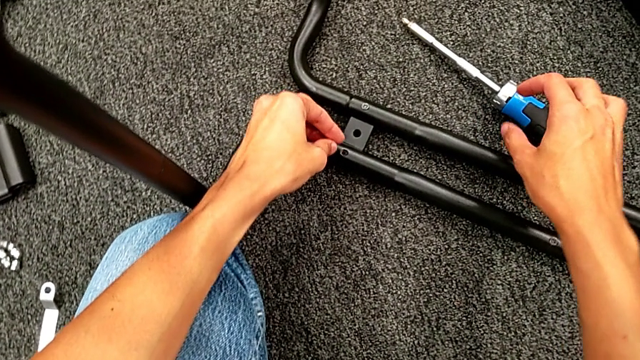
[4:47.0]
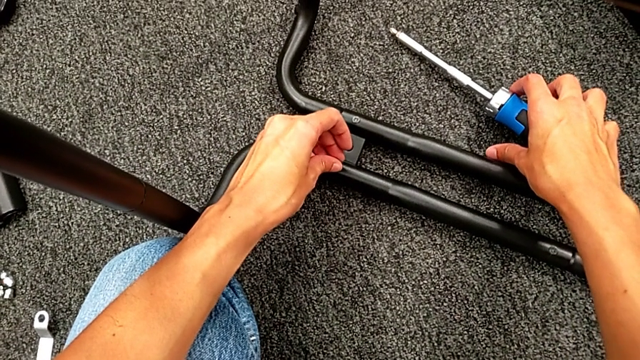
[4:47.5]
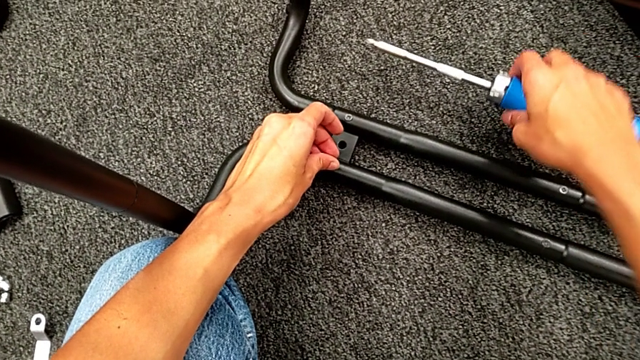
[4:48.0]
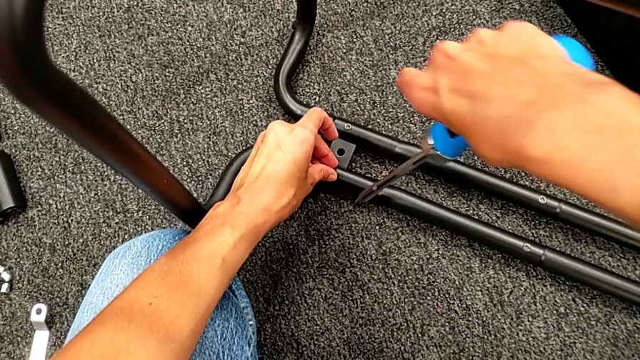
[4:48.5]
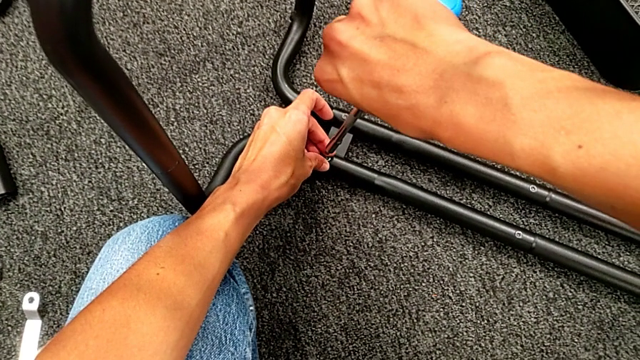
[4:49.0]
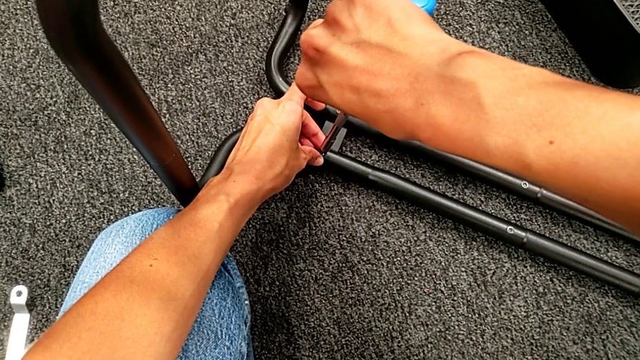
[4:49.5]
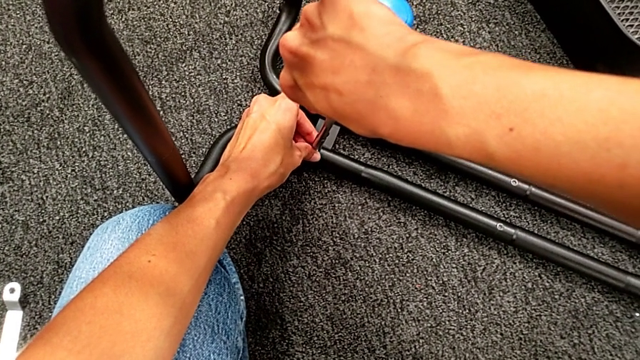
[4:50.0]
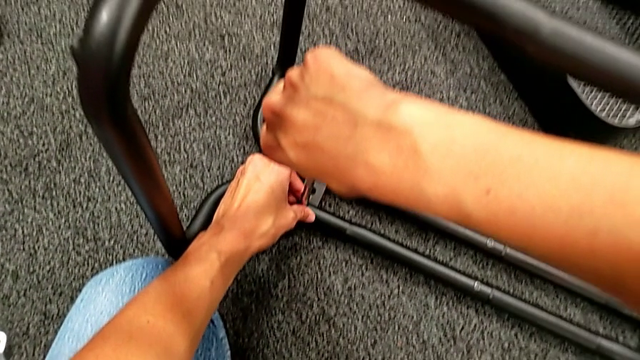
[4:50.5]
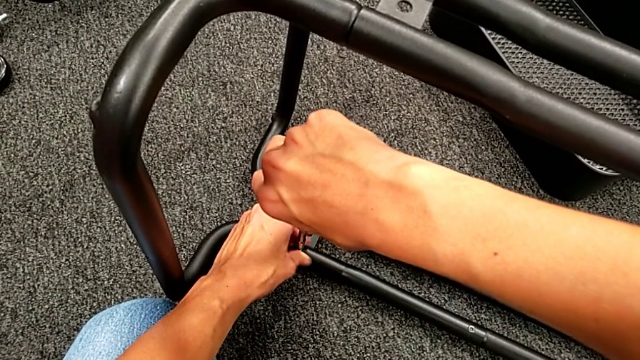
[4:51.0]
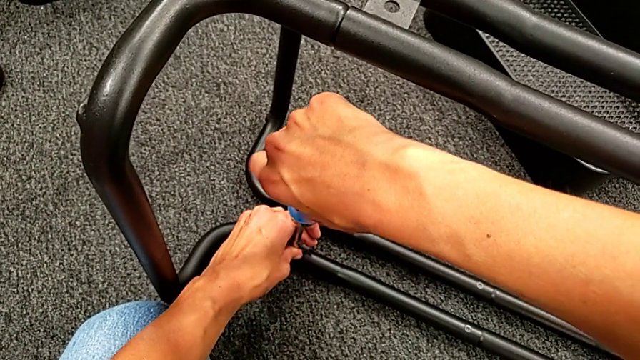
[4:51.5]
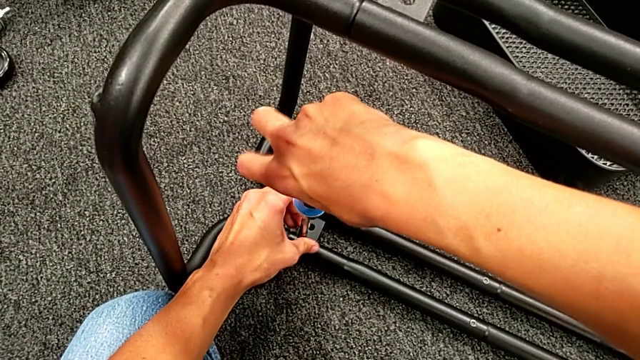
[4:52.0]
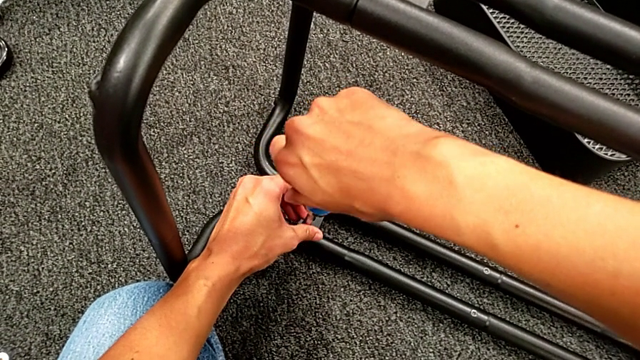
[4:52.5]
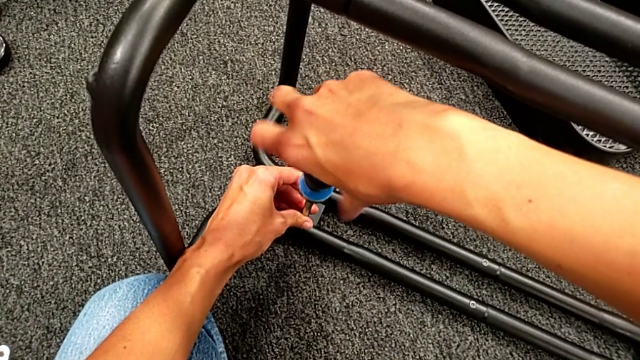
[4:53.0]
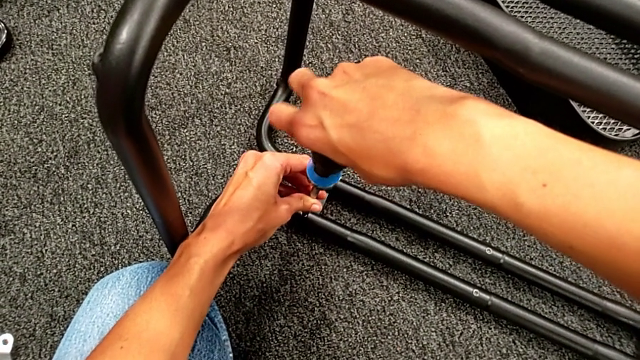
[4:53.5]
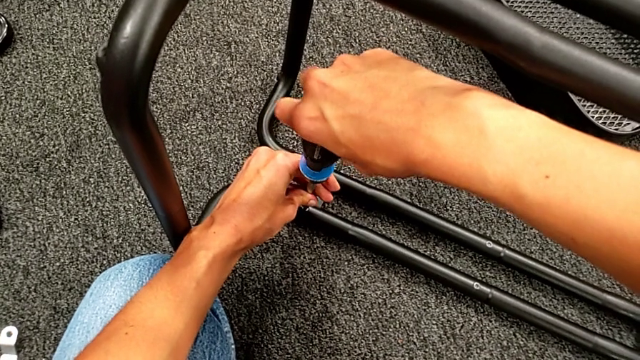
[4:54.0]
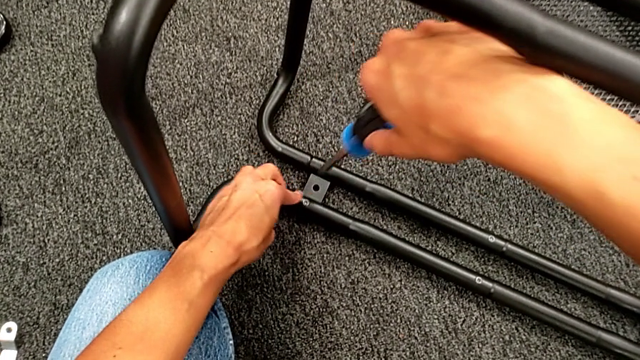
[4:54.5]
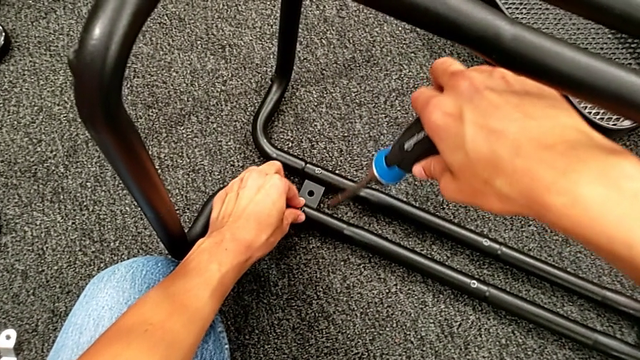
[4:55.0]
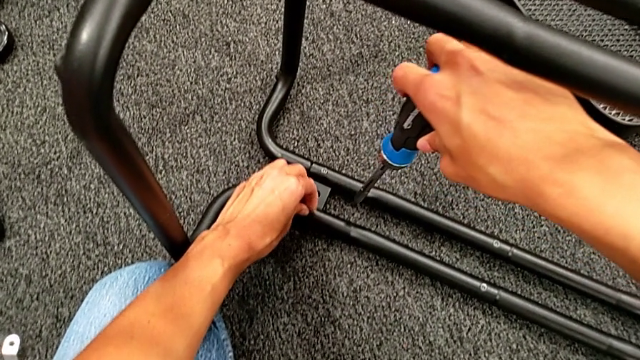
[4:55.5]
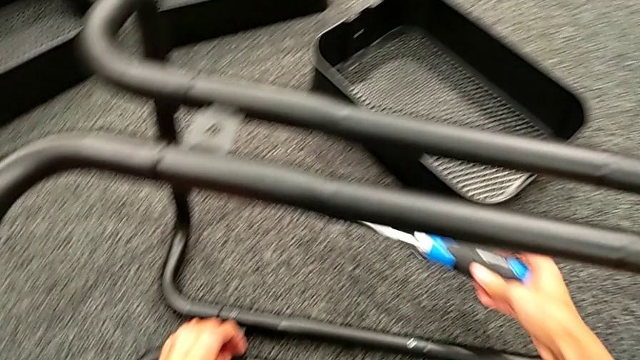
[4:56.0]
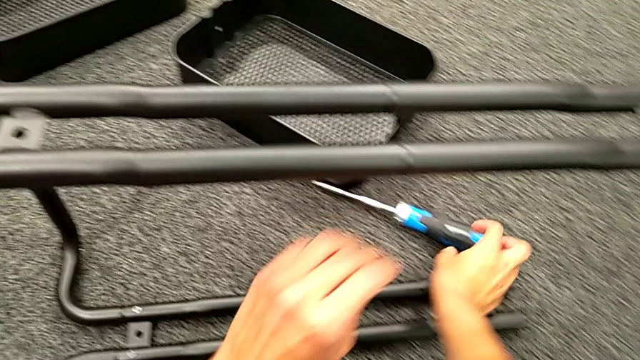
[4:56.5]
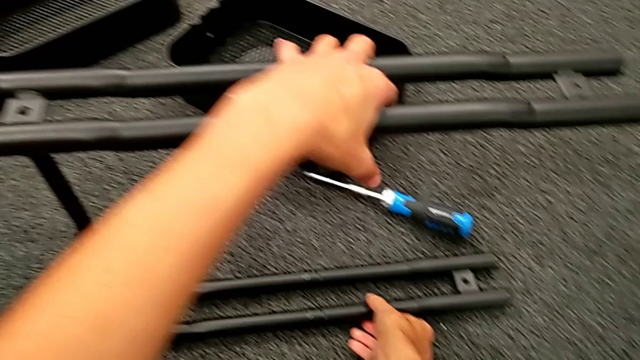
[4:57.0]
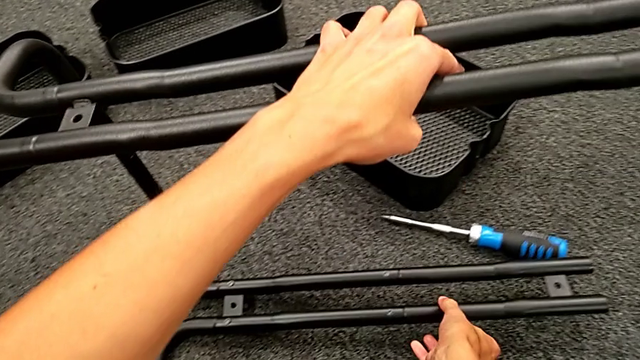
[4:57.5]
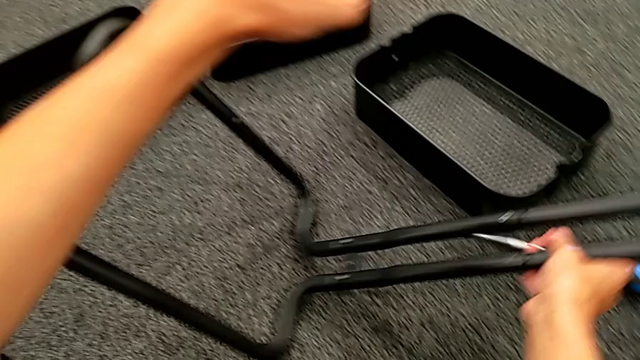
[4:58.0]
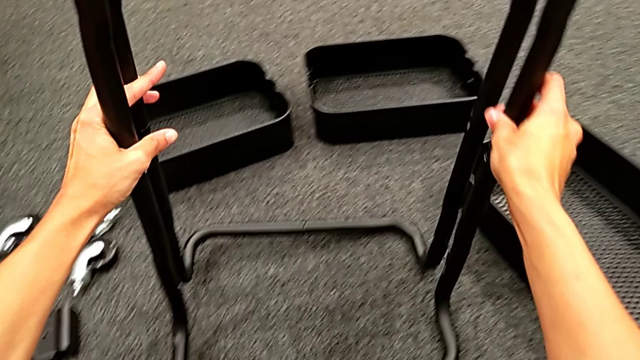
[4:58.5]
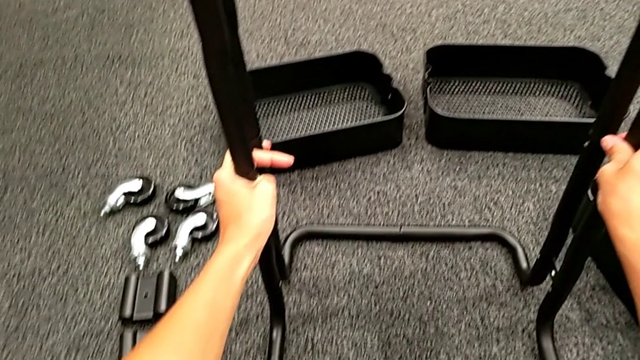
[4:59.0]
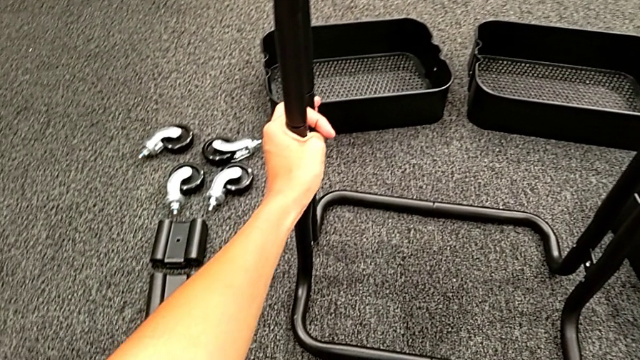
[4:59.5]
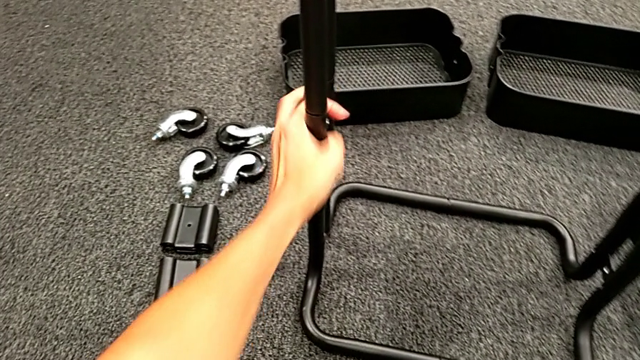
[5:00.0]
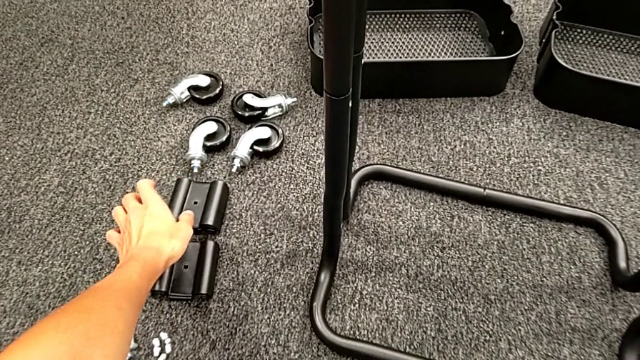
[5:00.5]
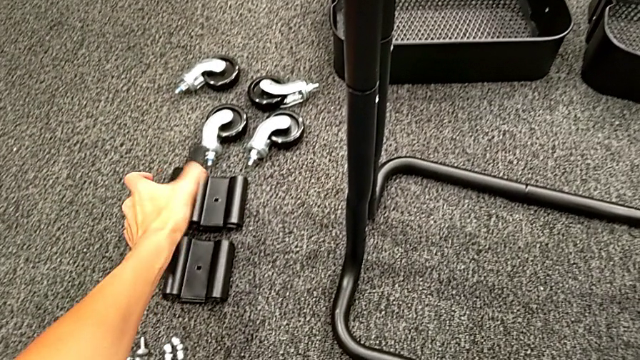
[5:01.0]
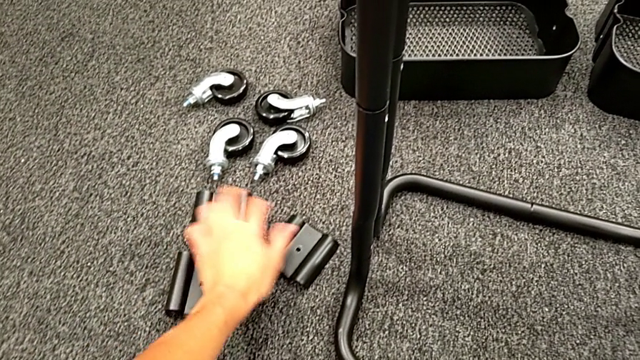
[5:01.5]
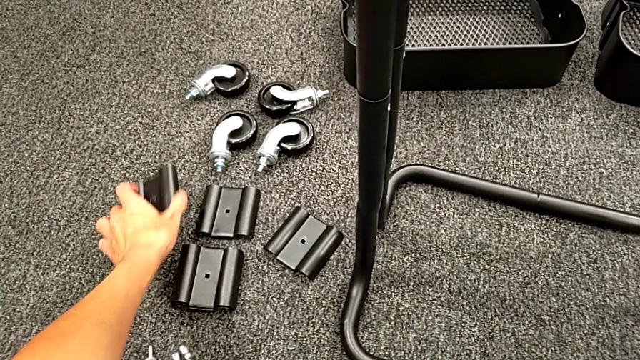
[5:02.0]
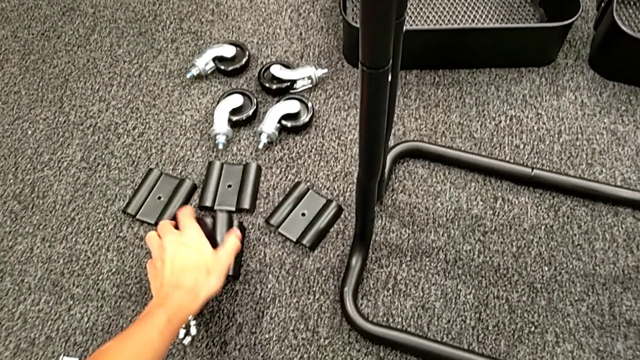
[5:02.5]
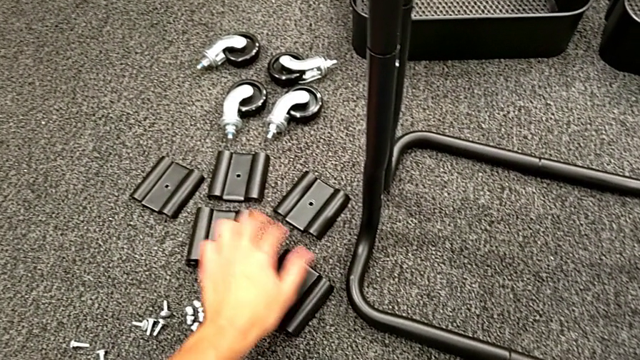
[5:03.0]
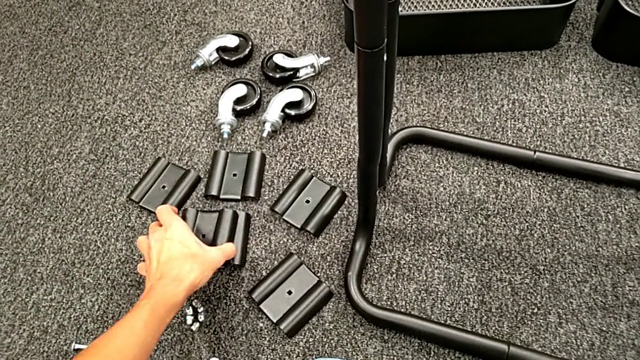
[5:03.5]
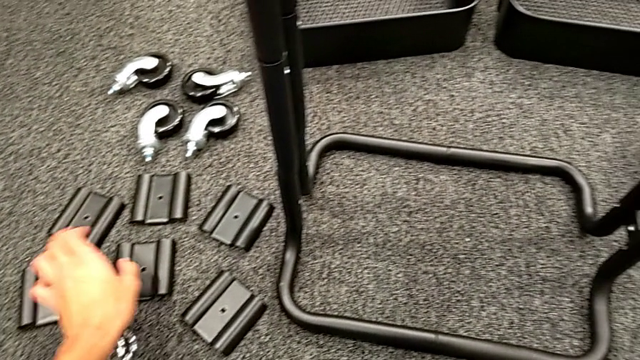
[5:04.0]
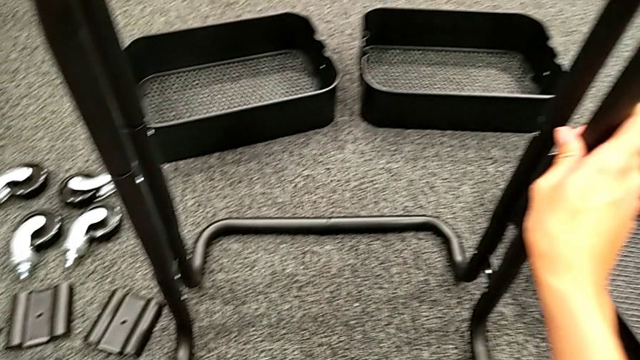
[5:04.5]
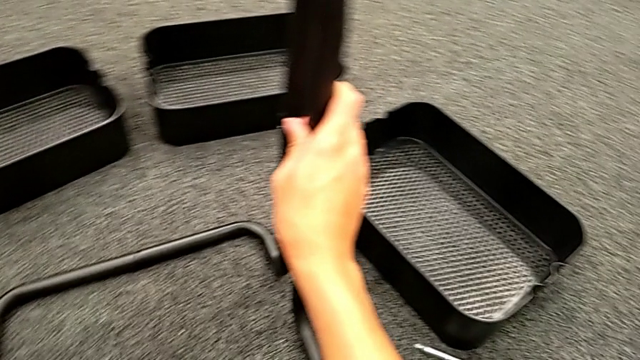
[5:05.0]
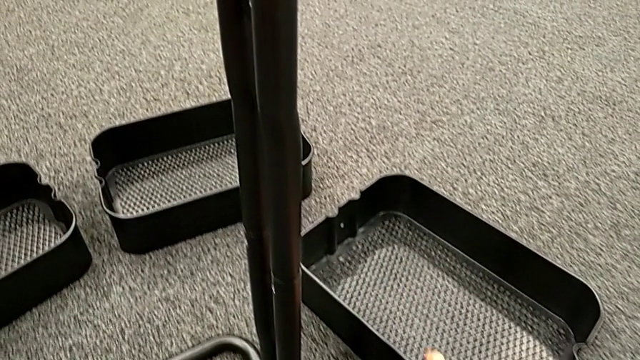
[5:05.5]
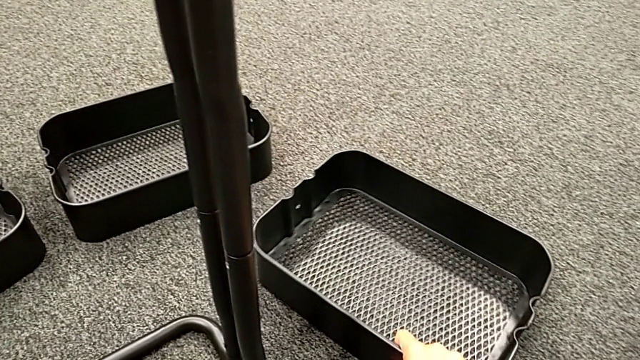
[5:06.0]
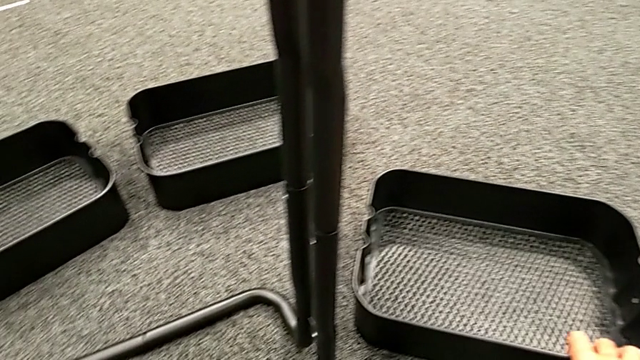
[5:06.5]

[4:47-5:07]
The camera wearer is assembling the first sidebar with the base frame. They place the second screw, place the blue screw, screw the second screw, touch it, rotate the black frame, align the bracket and flip the bottom grid tray.

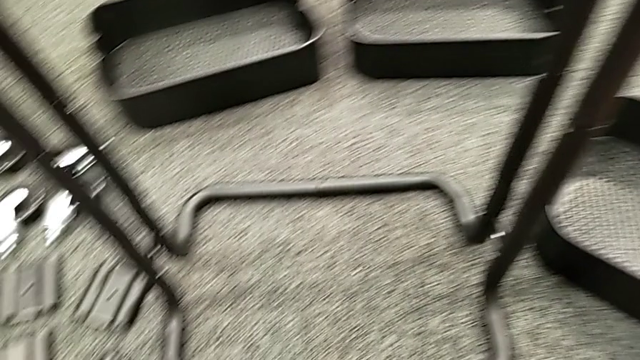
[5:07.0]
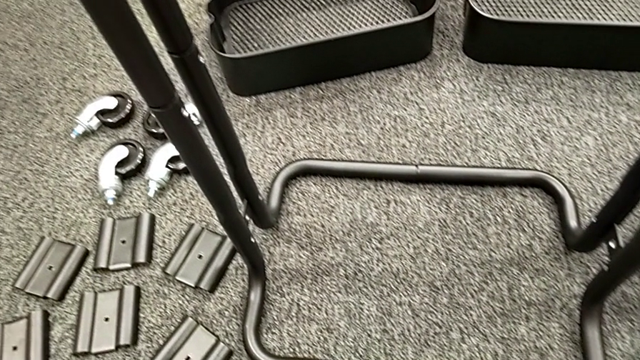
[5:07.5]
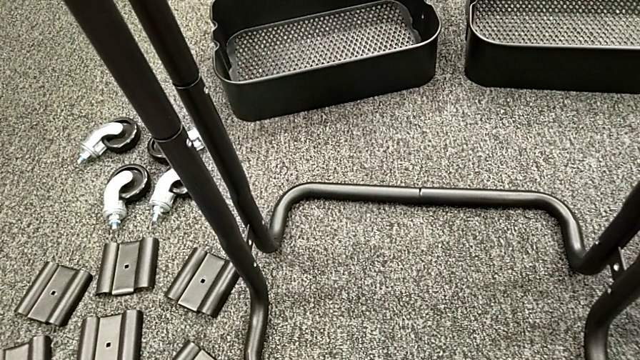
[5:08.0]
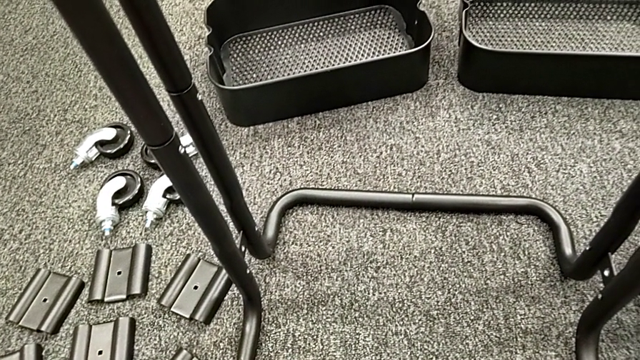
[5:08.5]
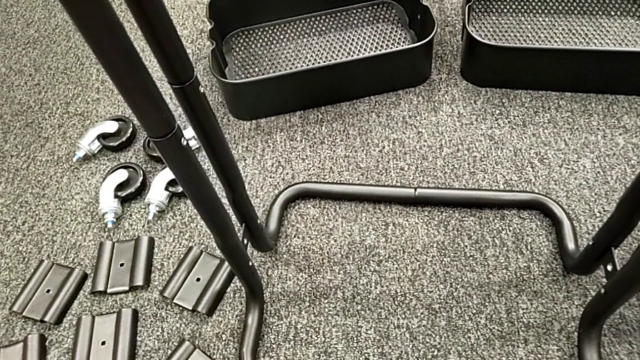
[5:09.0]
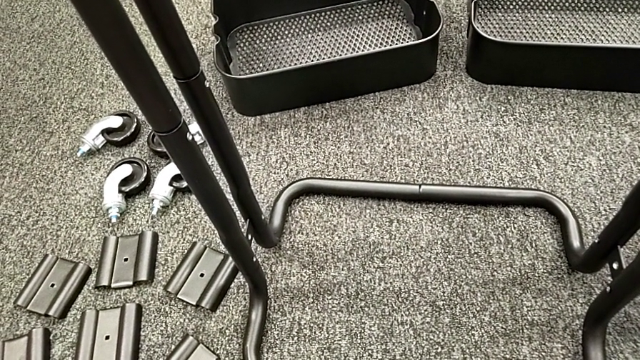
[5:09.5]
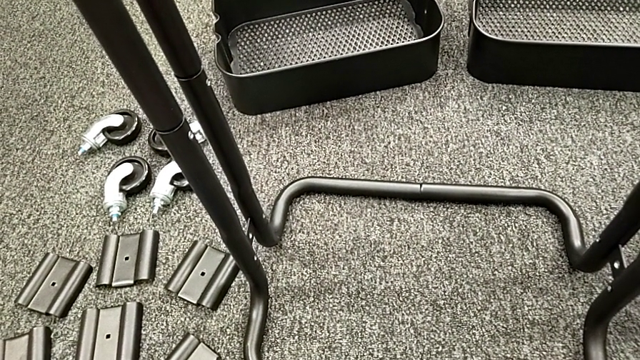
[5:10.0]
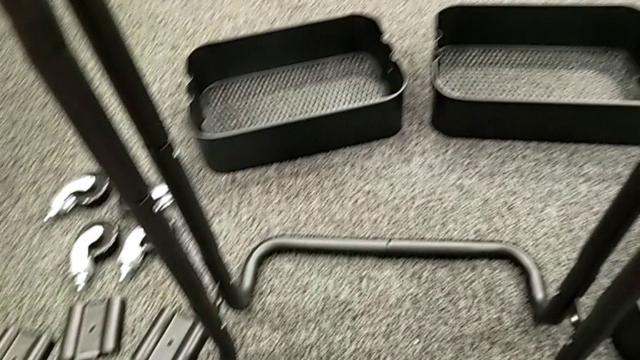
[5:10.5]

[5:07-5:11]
The camera wearer is assembling the bottom grid tray.
